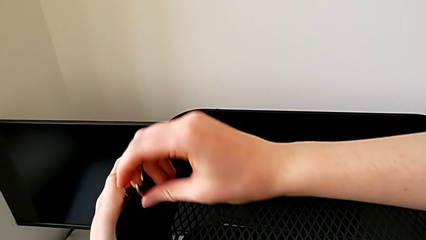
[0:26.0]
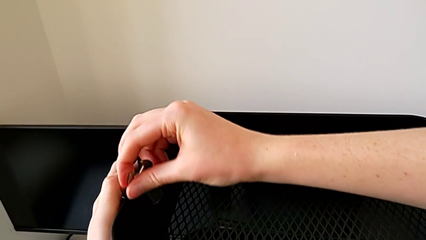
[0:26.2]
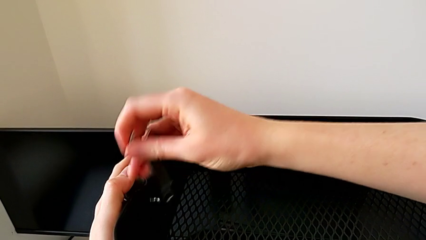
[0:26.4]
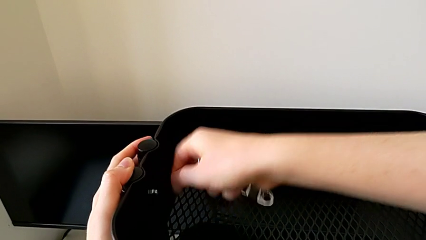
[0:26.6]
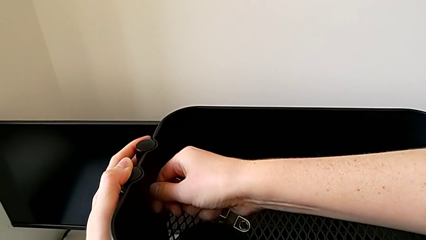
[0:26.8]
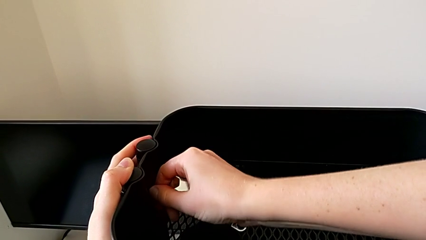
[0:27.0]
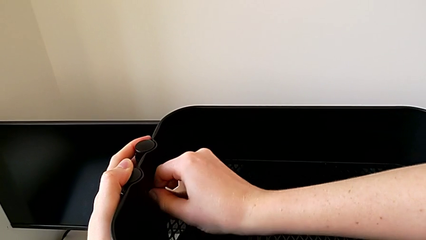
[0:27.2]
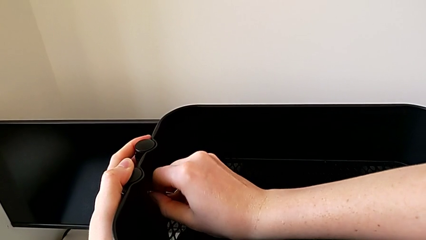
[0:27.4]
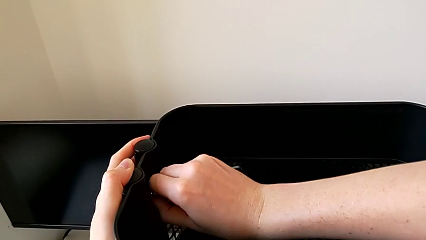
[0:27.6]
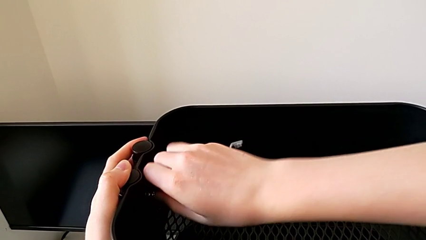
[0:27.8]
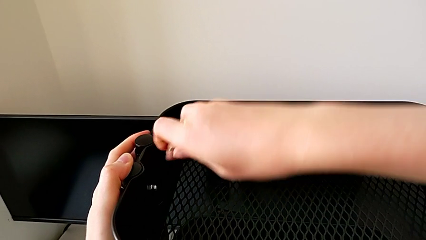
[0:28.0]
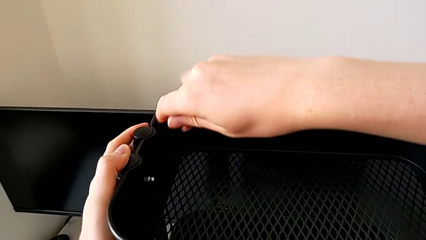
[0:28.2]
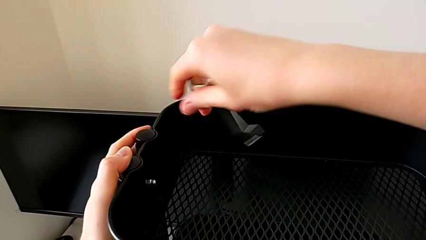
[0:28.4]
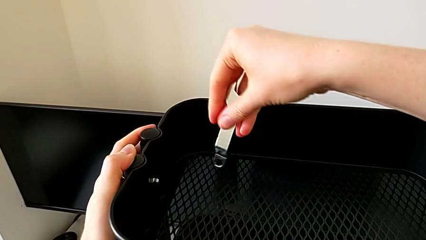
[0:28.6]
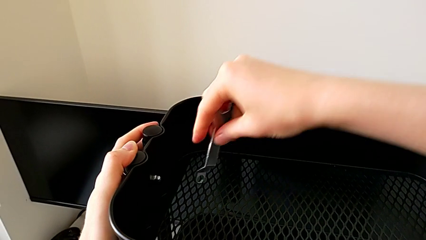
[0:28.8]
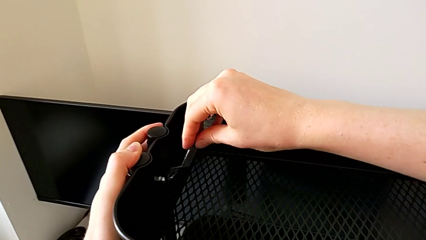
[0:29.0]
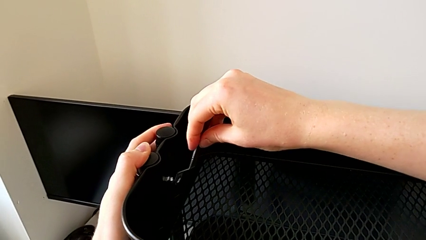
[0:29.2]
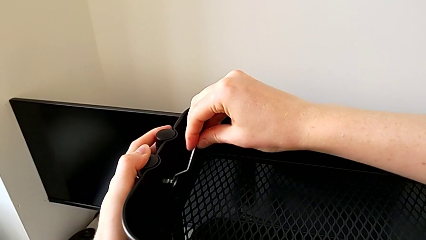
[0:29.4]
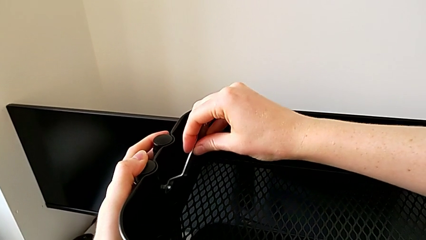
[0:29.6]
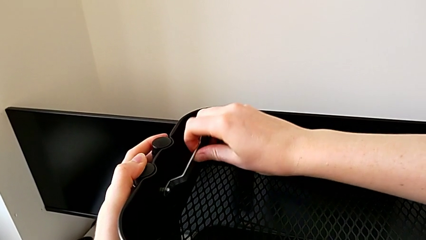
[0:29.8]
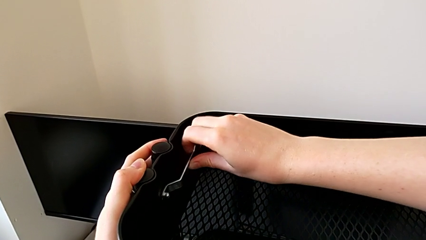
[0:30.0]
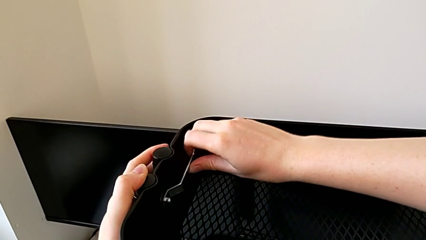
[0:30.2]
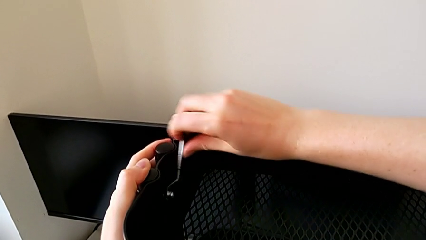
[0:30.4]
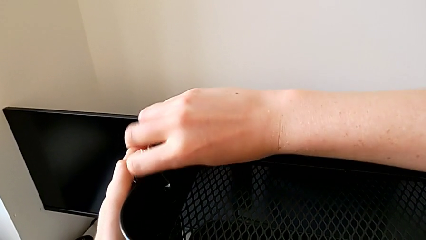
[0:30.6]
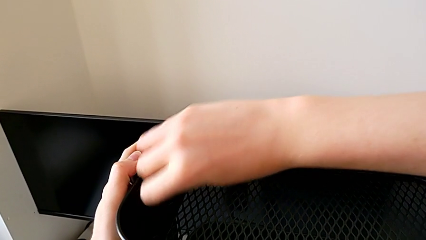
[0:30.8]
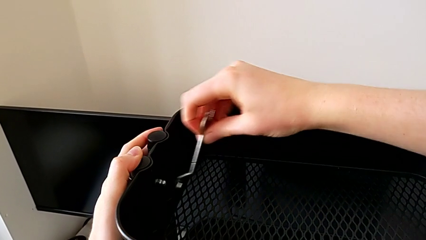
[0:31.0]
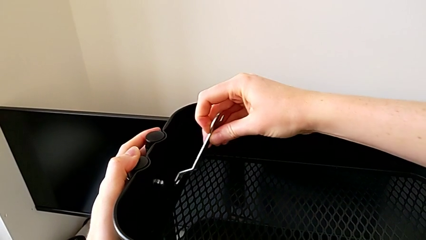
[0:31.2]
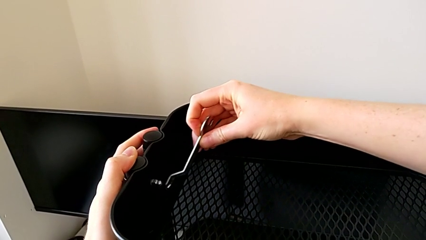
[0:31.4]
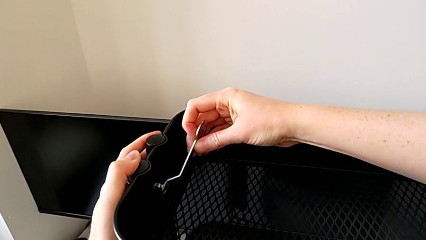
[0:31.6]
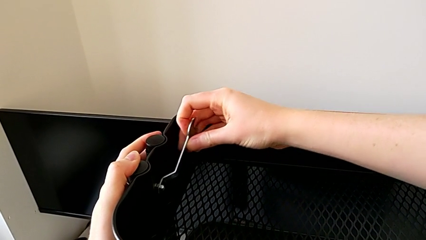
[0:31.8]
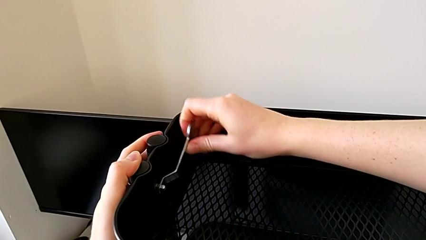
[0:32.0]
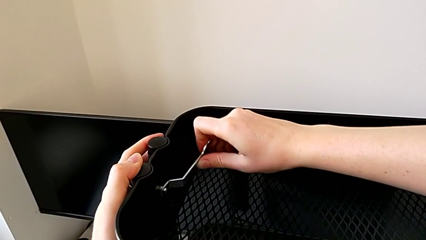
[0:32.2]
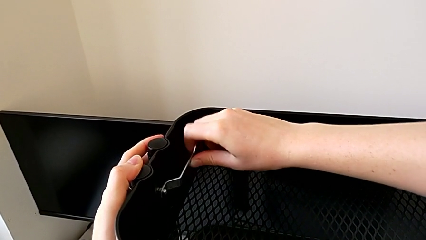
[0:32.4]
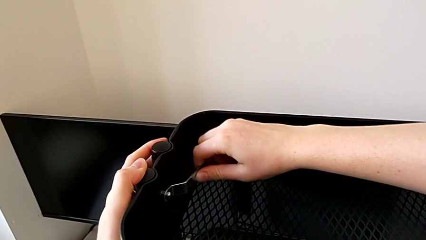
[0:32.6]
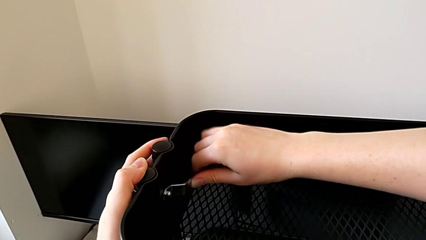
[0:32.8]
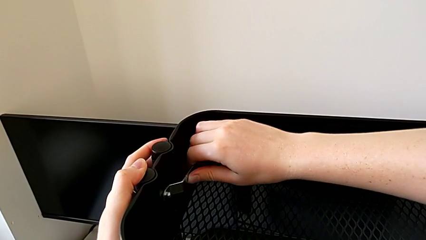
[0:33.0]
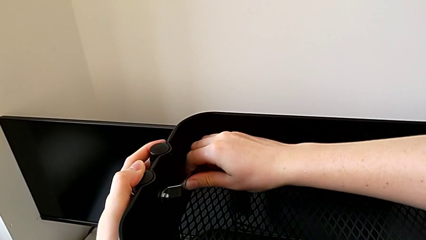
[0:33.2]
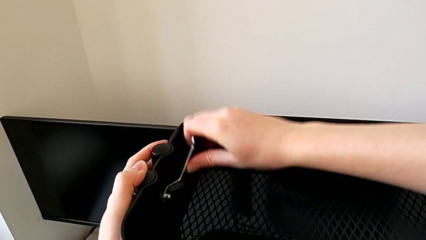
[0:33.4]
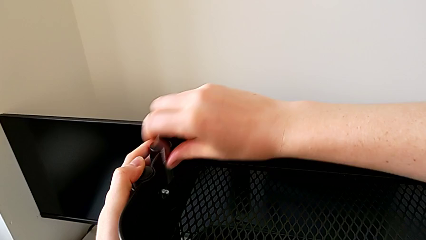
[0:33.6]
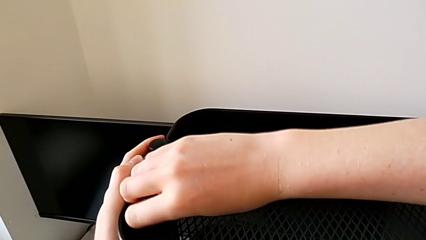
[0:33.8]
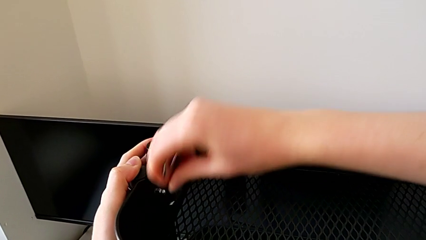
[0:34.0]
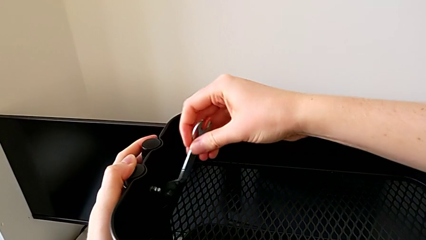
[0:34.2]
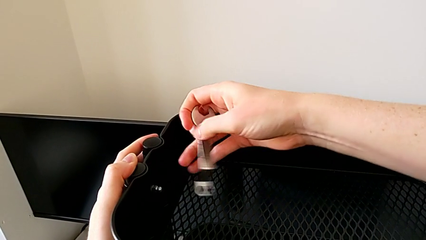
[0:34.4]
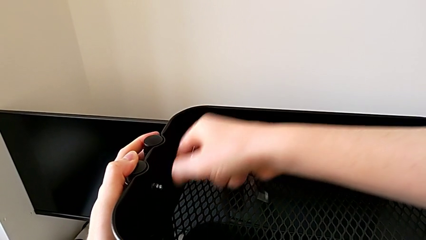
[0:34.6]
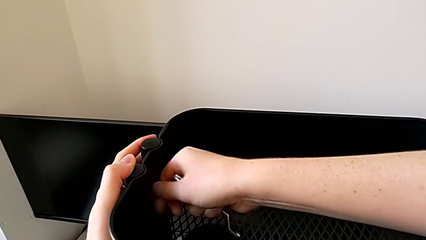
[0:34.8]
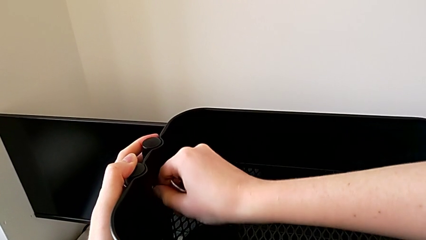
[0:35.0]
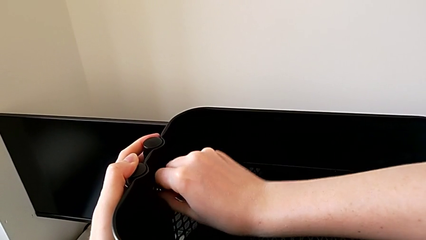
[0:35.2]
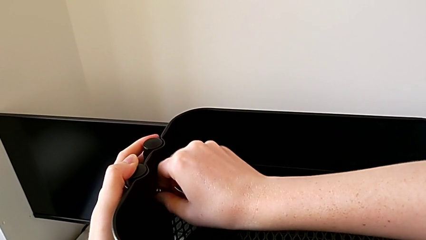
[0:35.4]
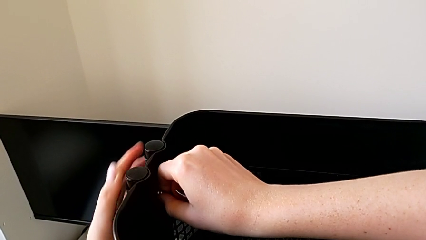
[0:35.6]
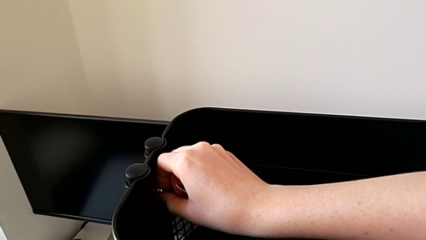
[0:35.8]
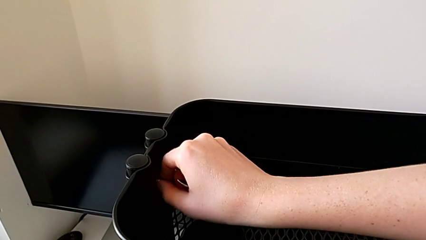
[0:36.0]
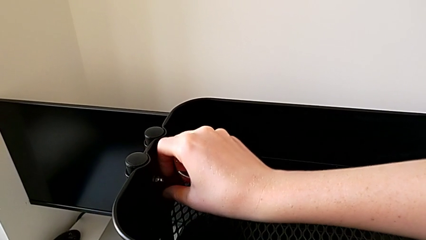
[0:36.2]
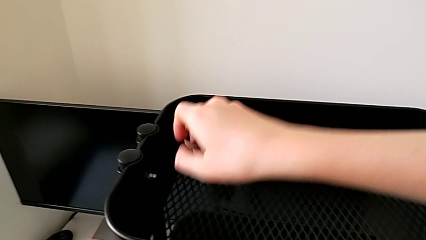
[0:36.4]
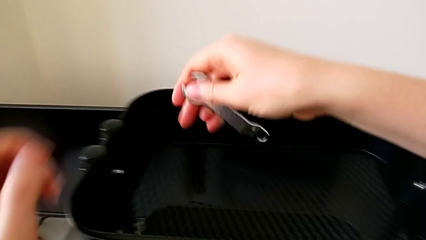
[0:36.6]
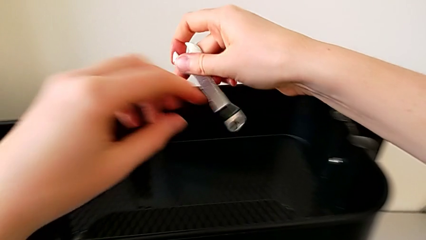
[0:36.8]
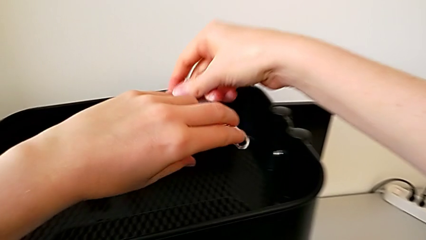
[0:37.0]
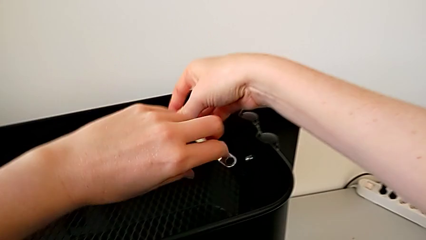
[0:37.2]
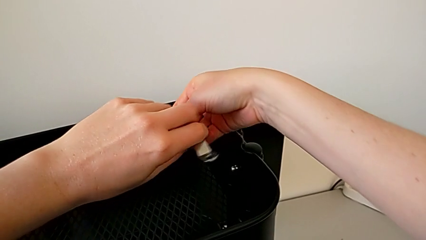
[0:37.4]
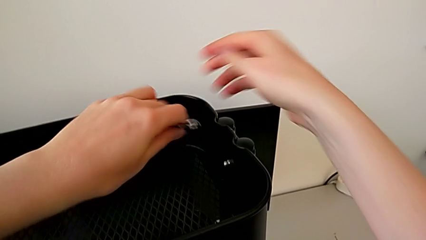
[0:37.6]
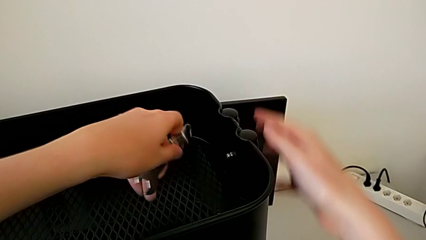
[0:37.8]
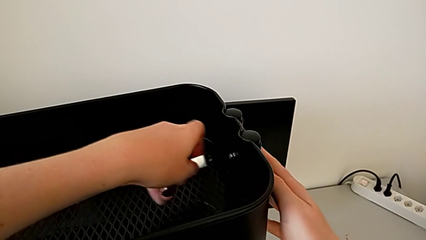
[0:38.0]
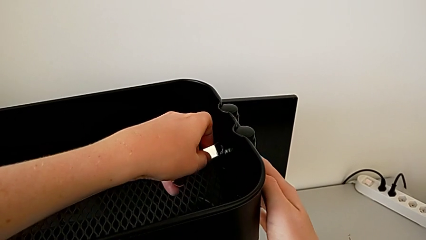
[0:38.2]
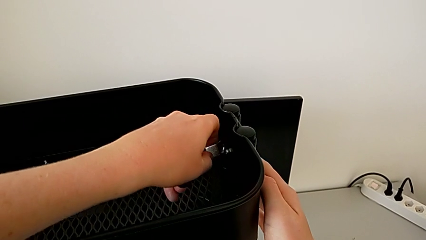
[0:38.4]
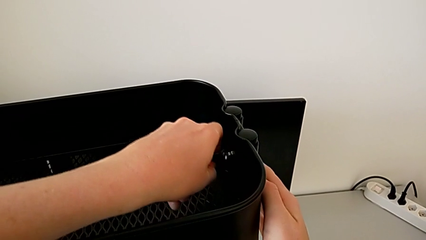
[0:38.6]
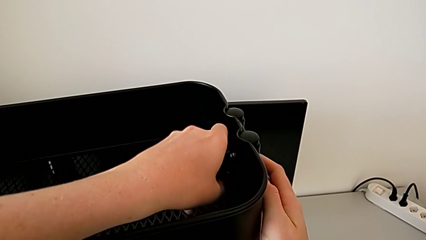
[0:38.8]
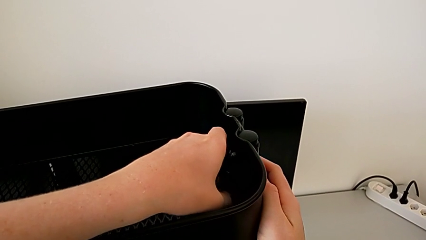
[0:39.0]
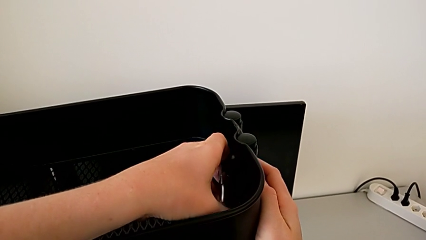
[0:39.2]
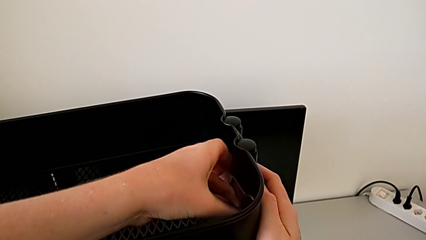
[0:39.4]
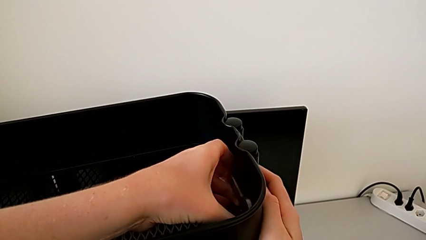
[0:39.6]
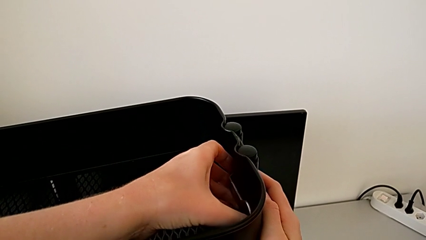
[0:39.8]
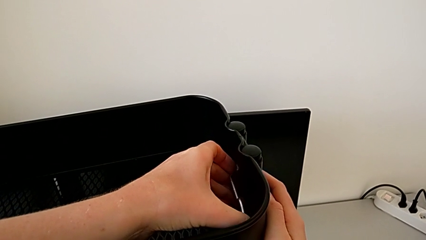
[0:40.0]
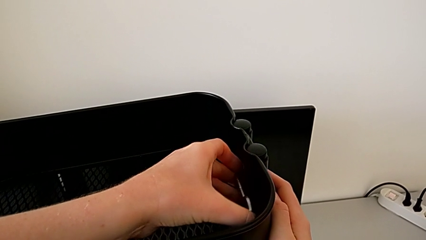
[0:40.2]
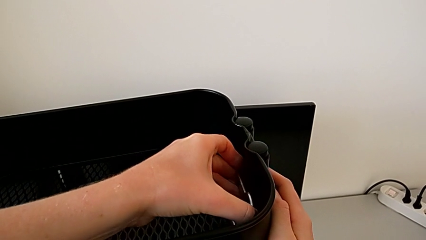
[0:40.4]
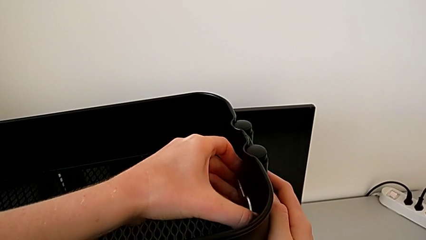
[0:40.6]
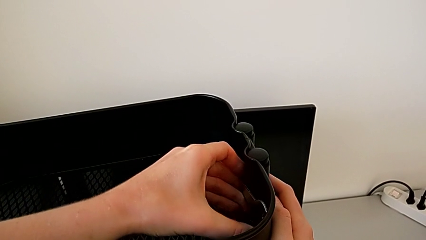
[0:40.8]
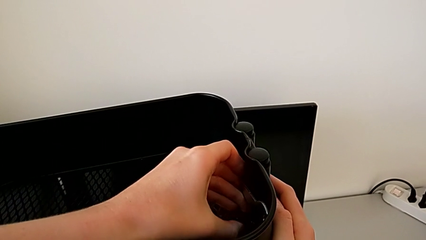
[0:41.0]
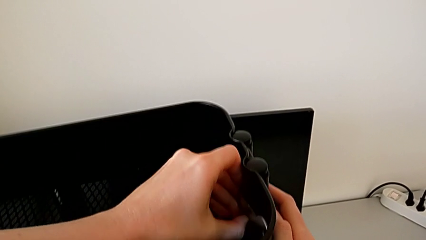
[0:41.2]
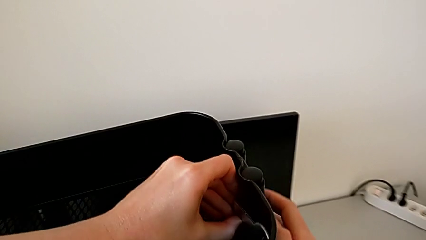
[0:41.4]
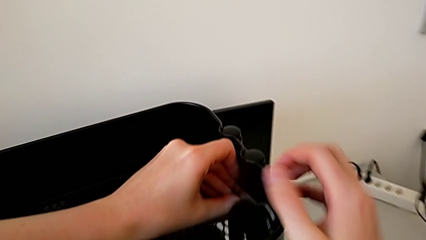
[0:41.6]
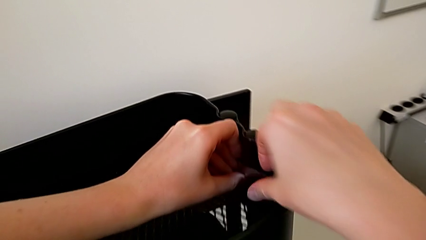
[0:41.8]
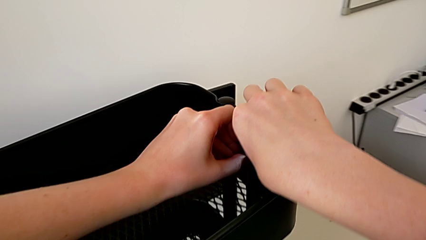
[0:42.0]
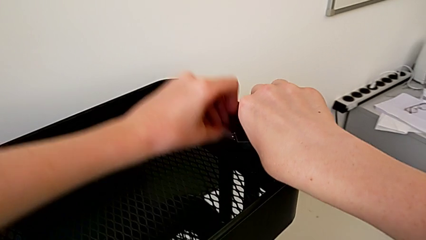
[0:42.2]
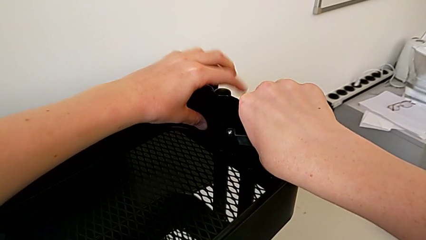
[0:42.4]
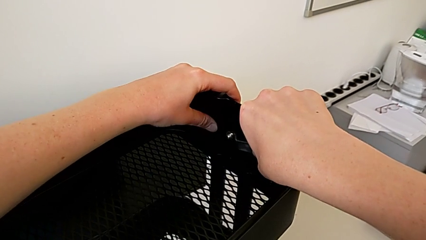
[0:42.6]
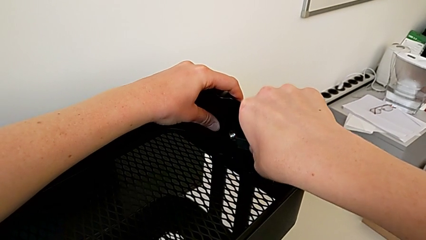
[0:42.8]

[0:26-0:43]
The camera wearer is disassembling the top tray. They keep unscrewing the first hexagon cap nut and begin to unscrew the second hexagon cap nut.
